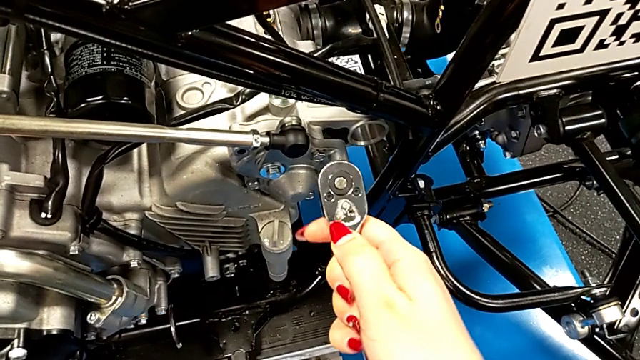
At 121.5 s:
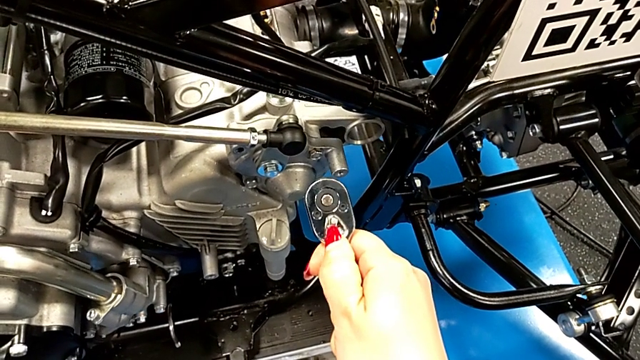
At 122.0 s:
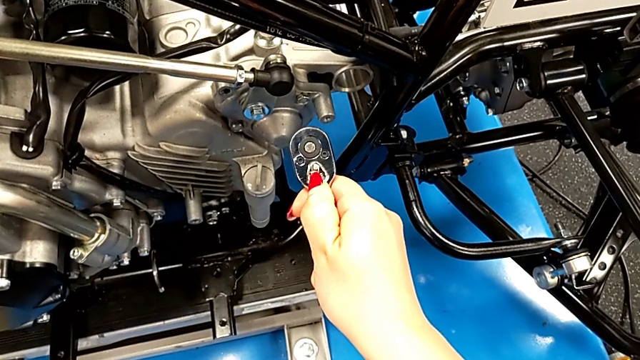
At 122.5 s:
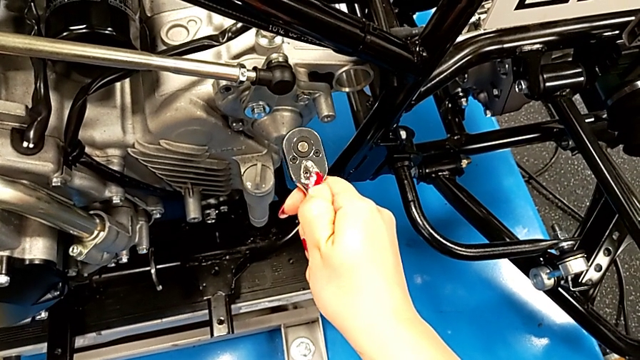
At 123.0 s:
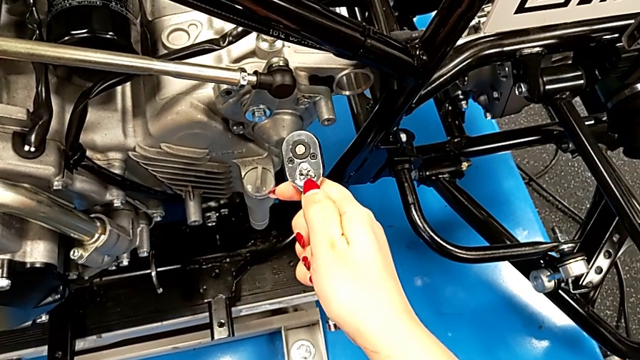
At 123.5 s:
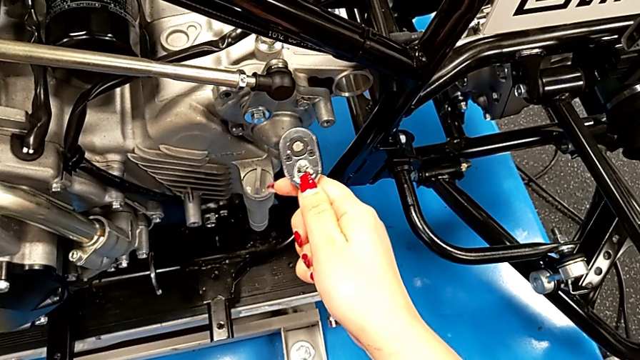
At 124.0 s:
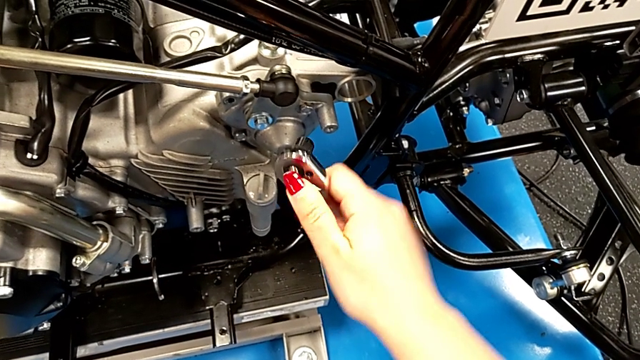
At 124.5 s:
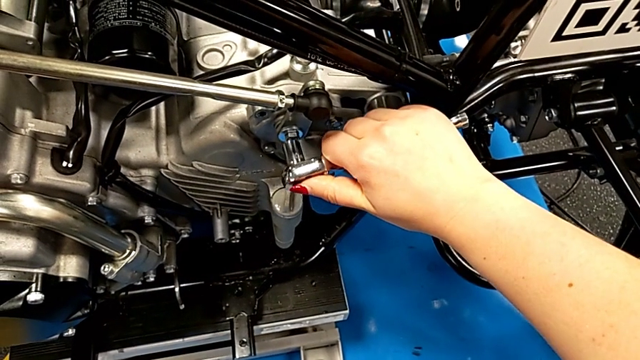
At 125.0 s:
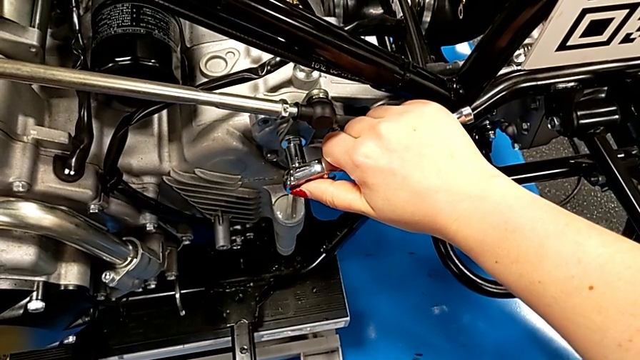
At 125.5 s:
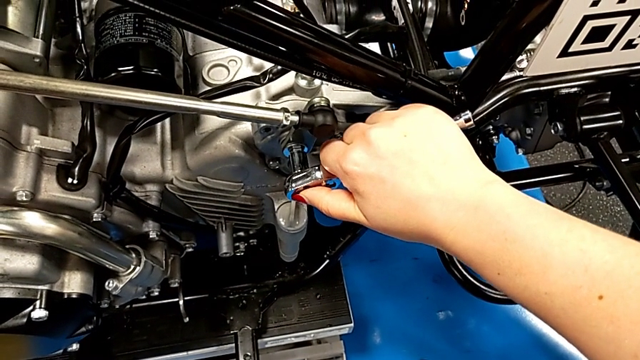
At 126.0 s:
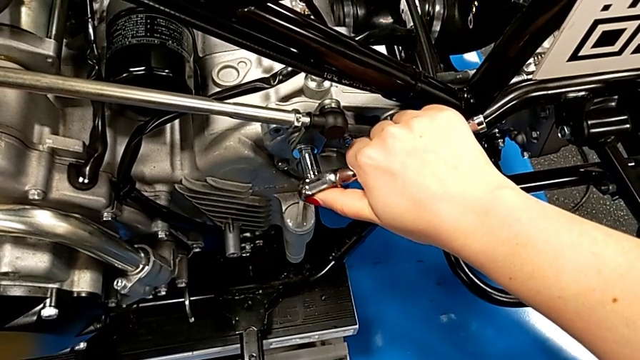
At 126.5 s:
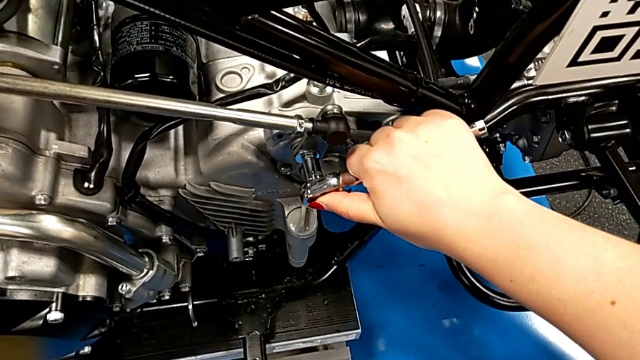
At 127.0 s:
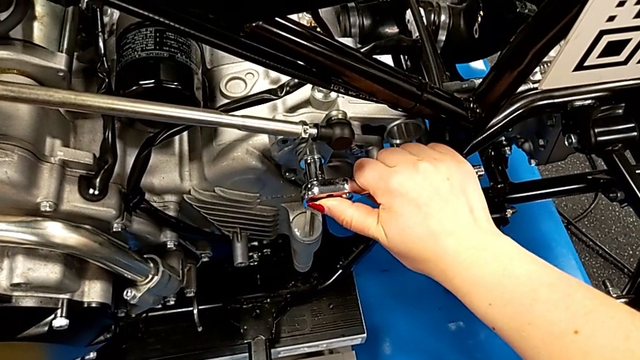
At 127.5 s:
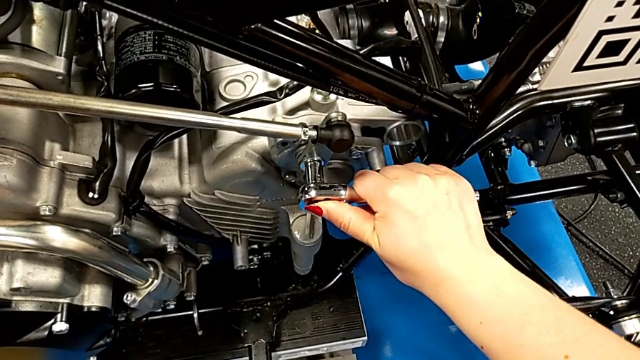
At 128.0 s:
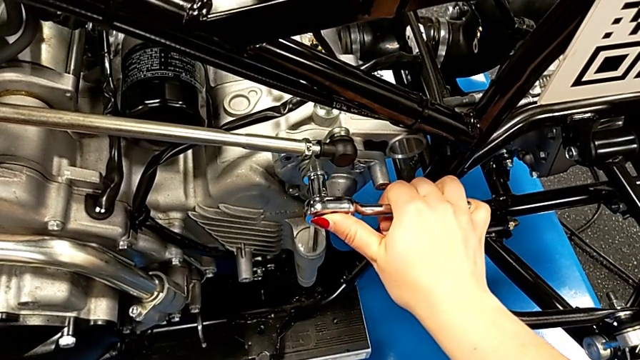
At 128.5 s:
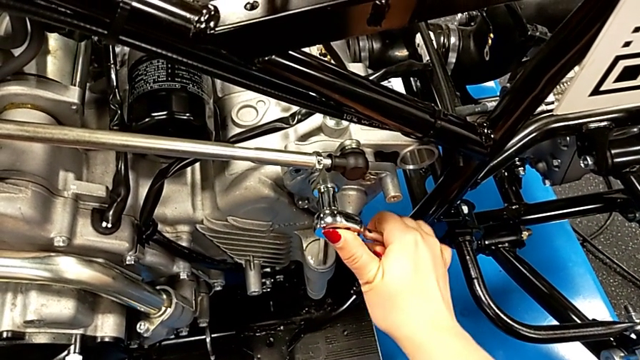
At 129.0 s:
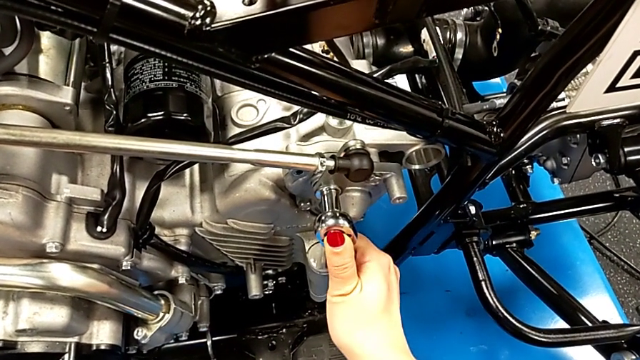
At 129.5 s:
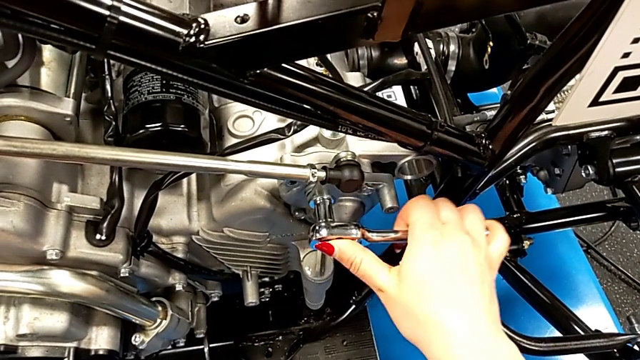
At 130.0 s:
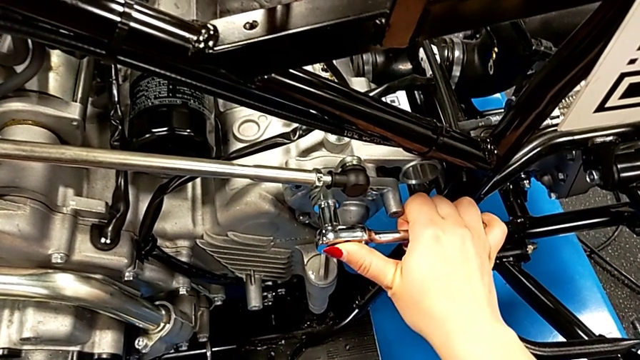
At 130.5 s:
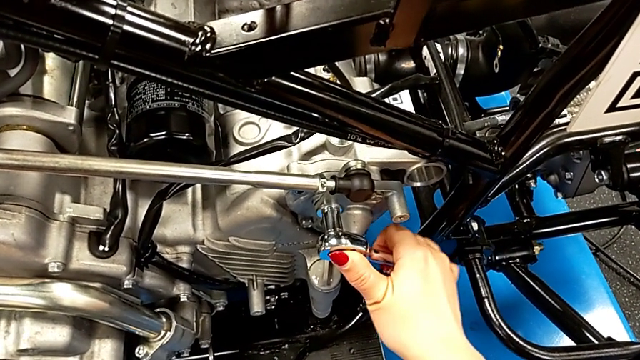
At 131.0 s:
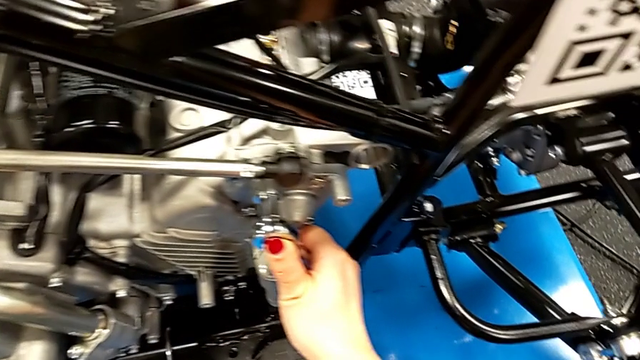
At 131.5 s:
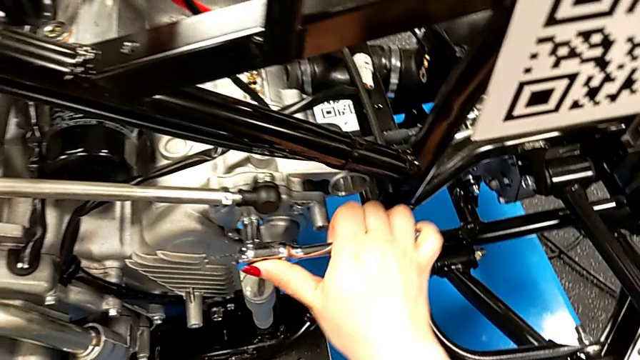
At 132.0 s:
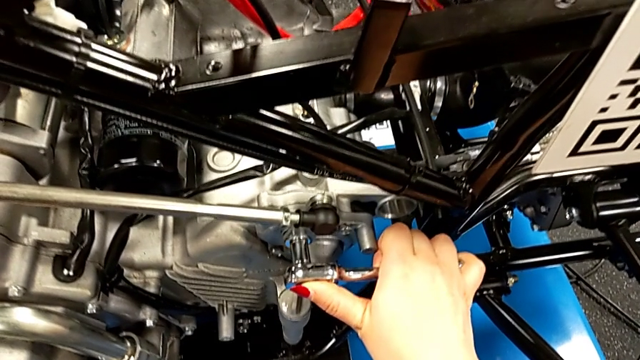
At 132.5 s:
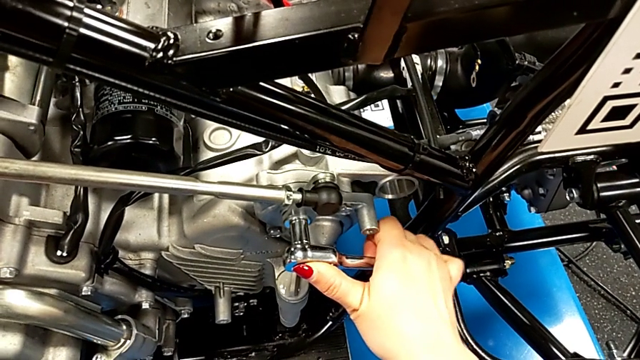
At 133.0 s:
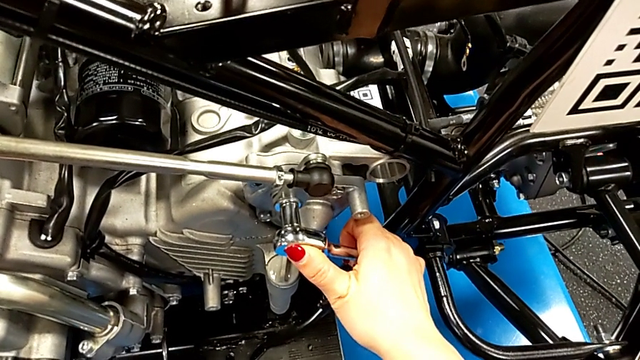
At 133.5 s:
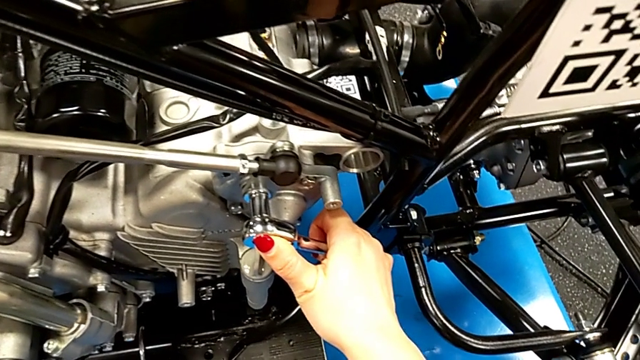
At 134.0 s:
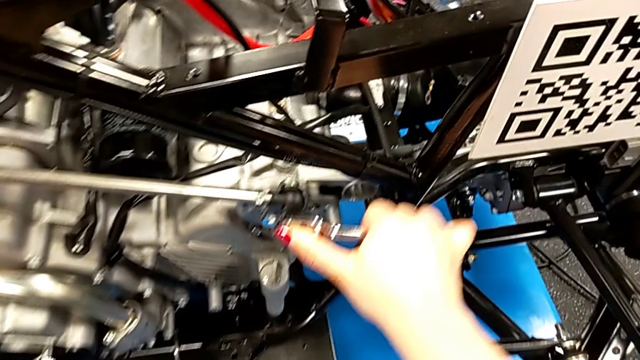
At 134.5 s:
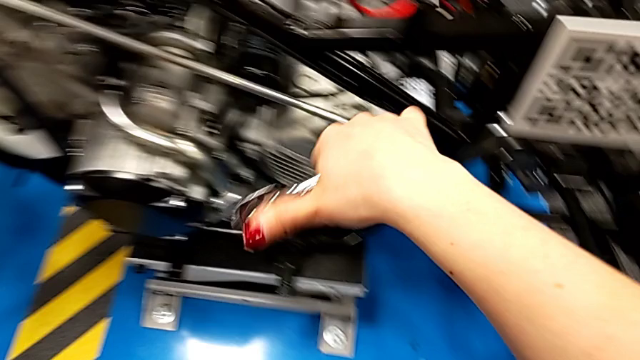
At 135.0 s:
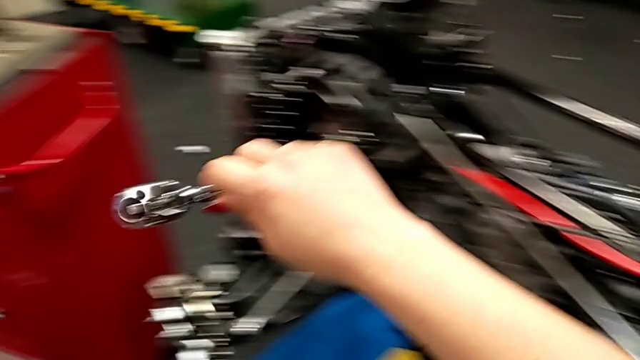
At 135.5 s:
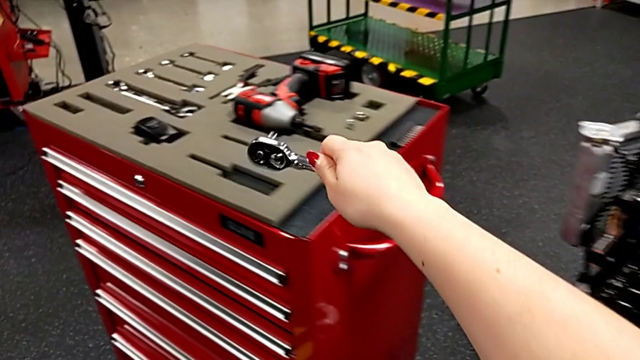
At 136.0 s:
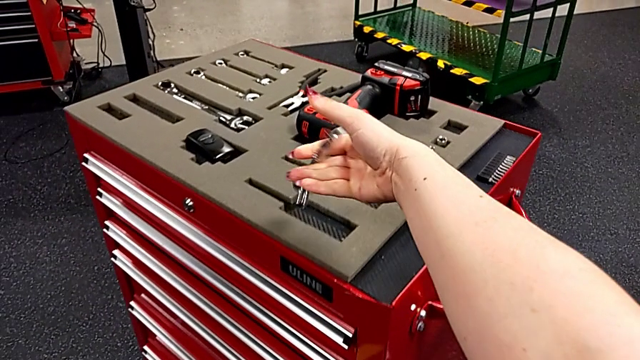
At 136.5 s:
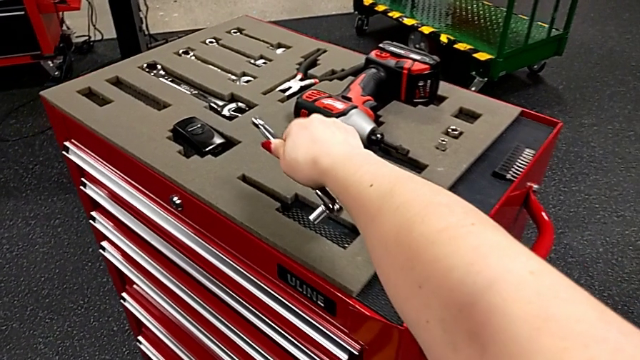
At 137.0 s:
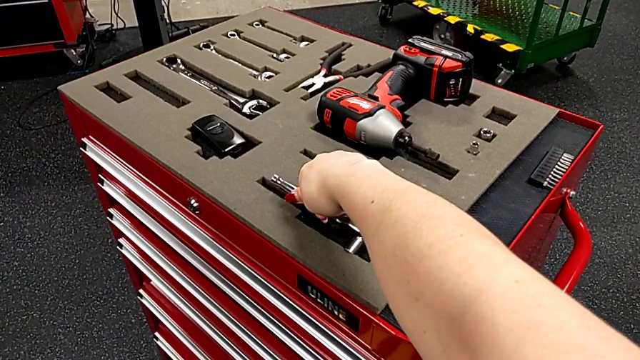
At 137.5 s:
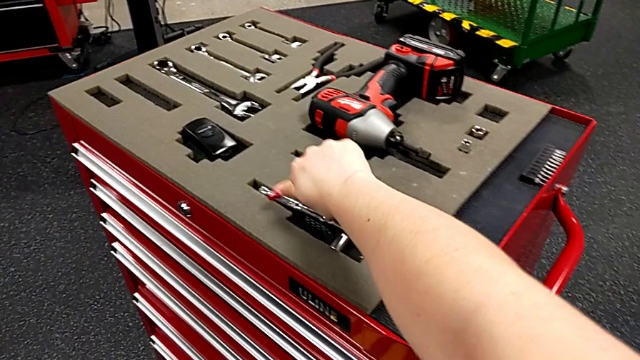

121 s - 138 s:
The camera wearer is inserting a screw. They slide the ratchet adjuster, insert the ratchet, screw the bolt, withdraw the ratchet and place the ratchet.

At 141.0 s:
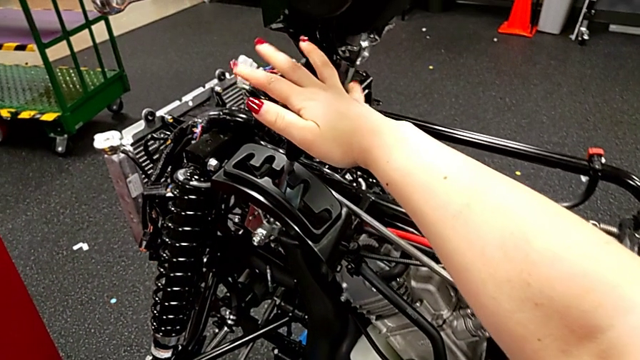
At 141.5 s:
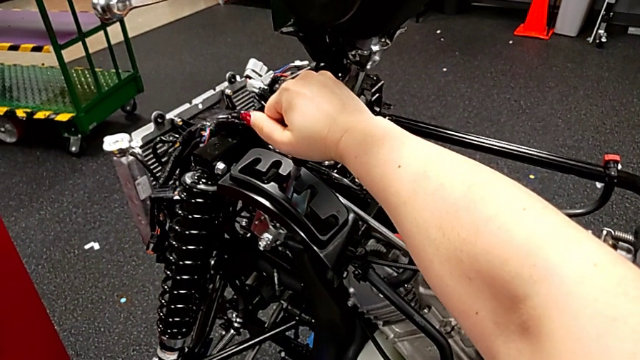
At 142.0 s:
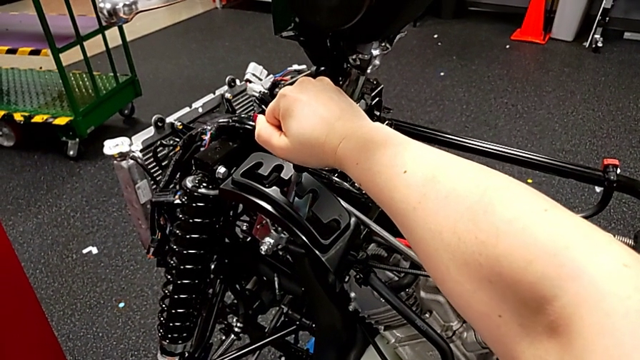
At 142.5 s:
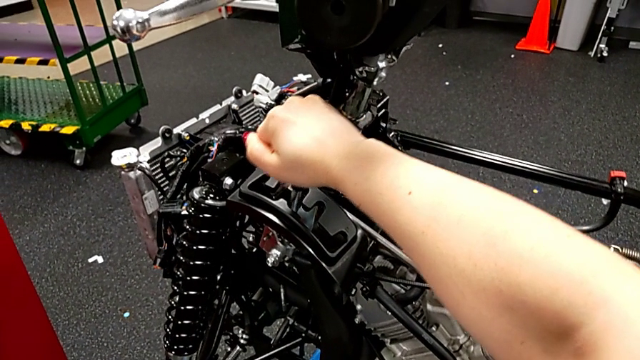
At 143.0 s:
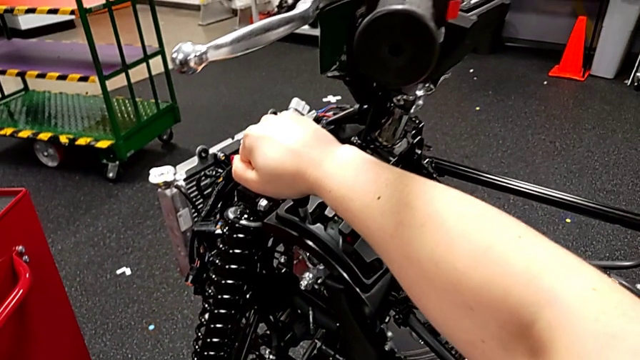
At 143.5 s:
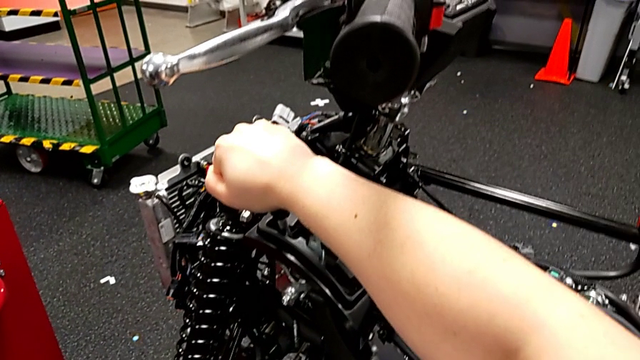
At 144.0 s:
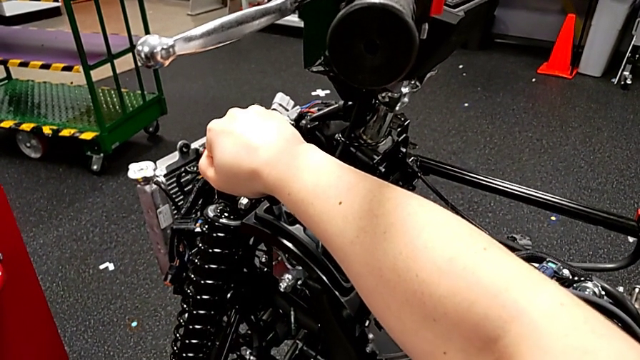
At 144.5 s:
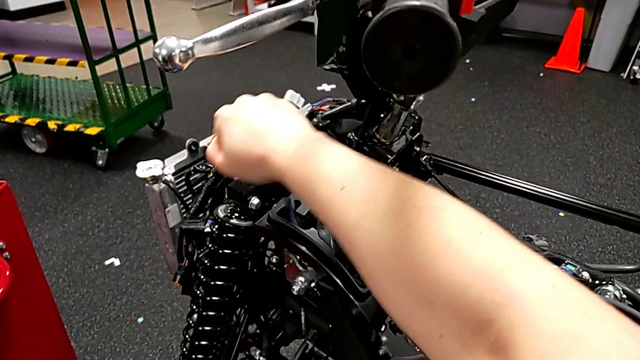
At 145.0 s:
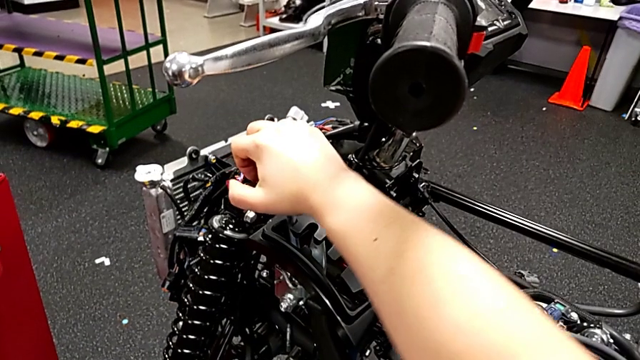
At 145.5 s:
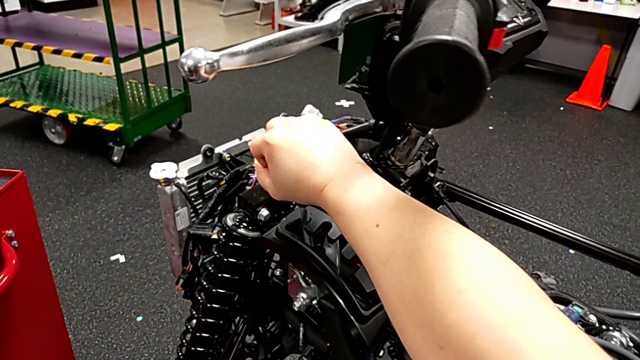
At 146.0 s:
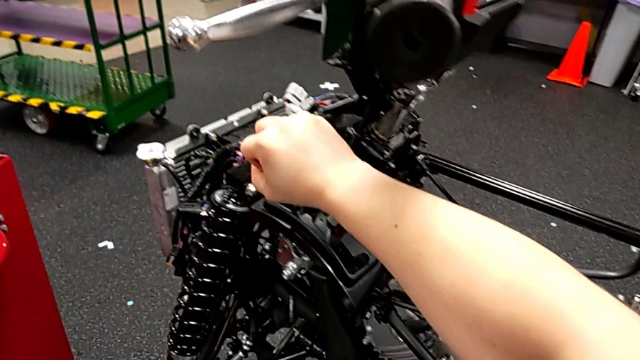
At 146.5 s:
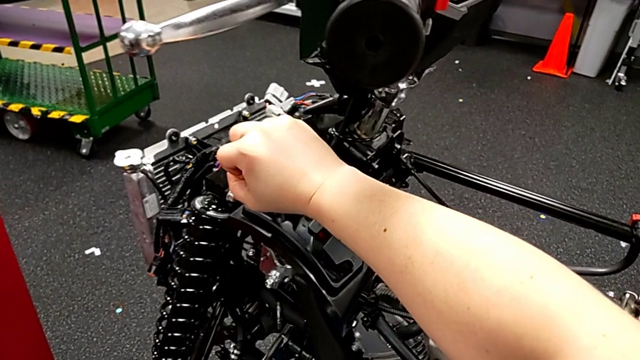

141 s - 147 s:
The camera wearer is shifting the lever for every gear. They begin to shift the lever.
